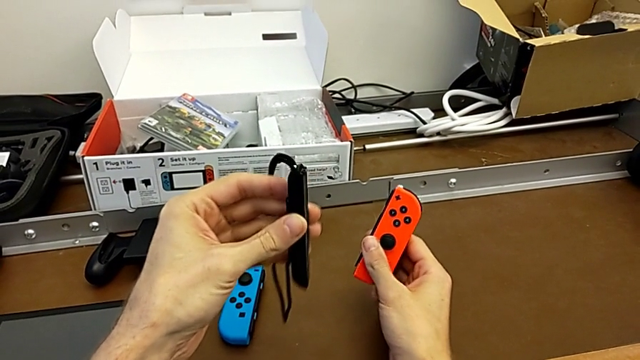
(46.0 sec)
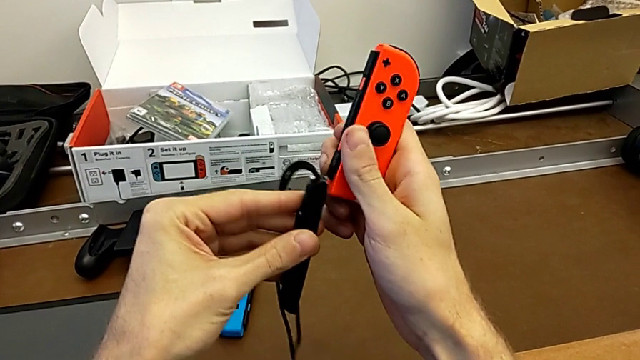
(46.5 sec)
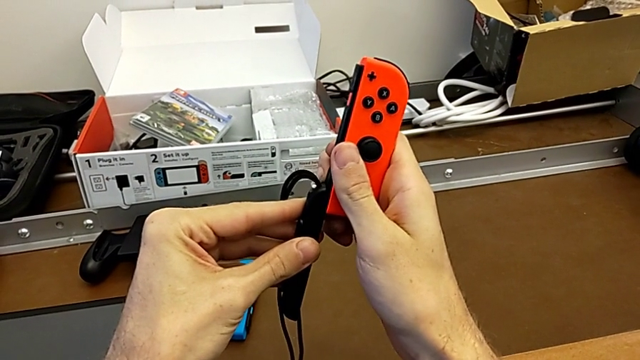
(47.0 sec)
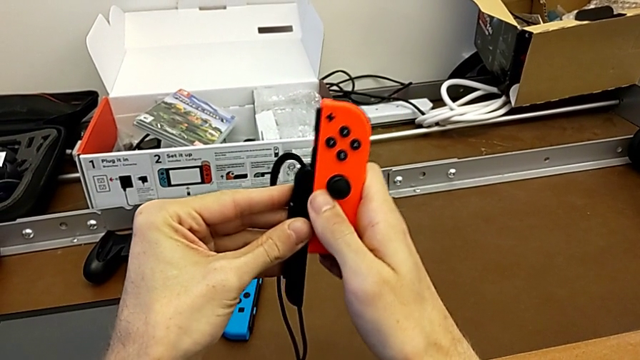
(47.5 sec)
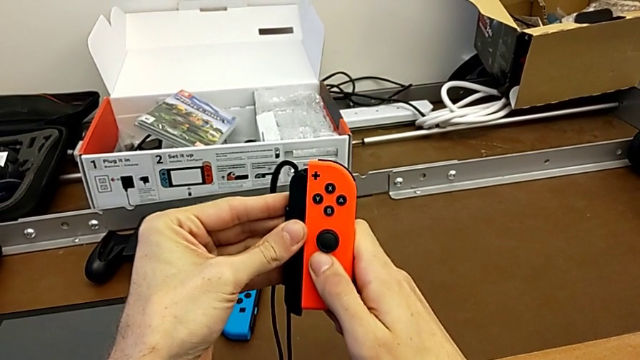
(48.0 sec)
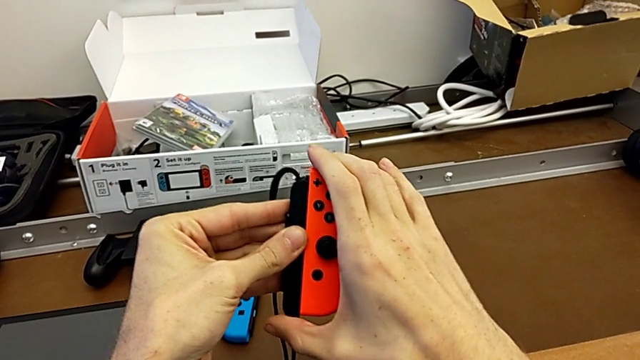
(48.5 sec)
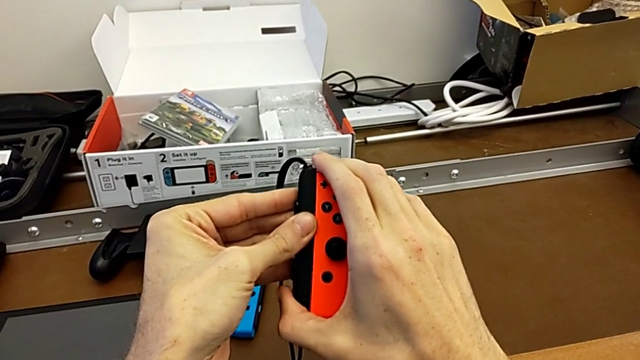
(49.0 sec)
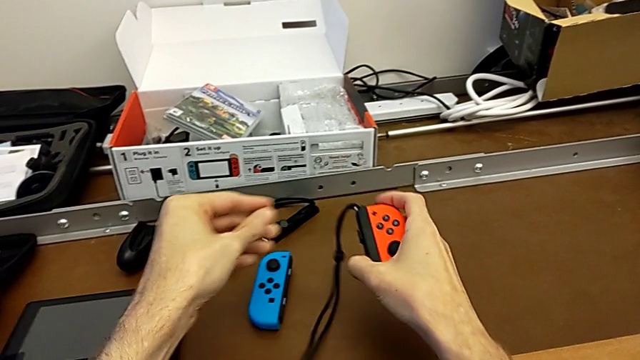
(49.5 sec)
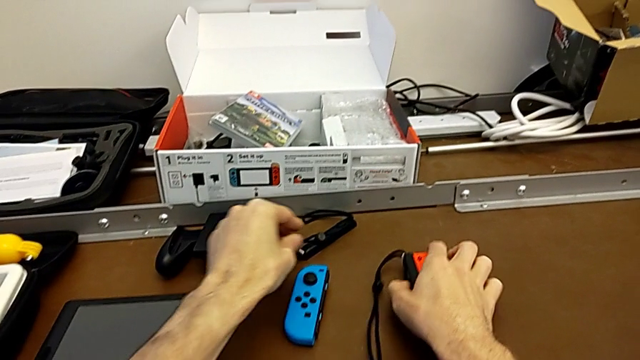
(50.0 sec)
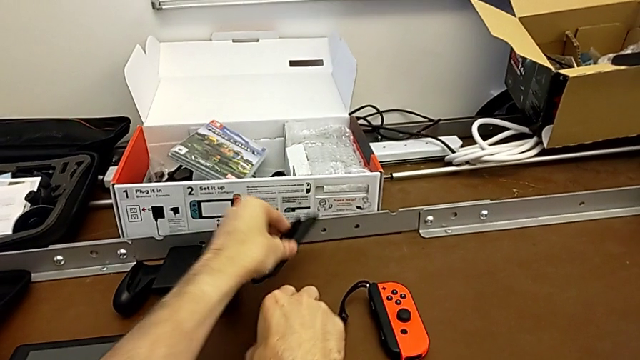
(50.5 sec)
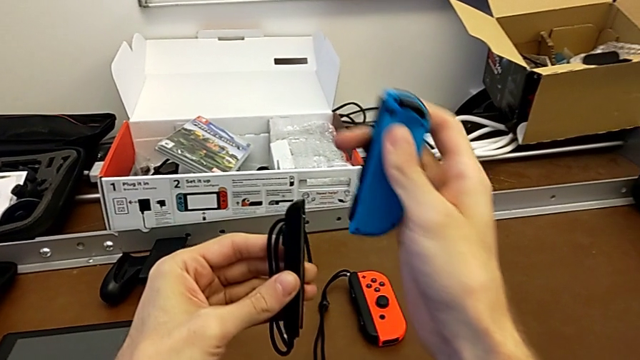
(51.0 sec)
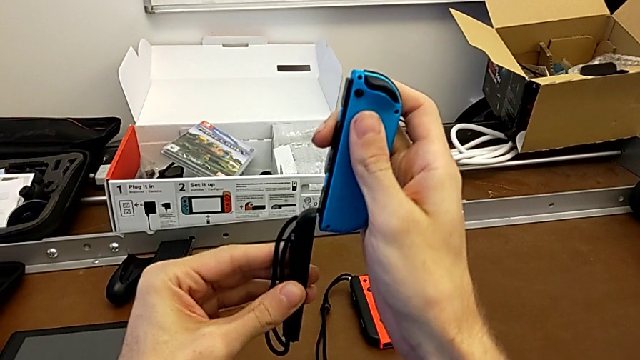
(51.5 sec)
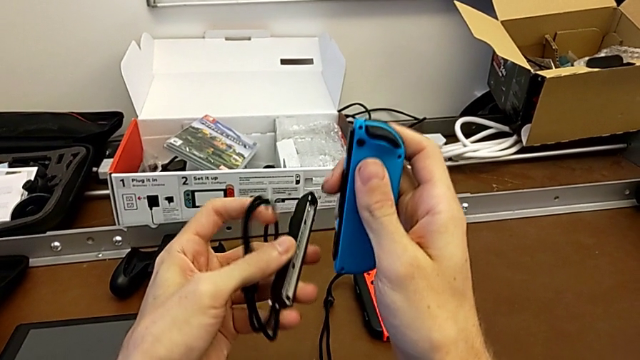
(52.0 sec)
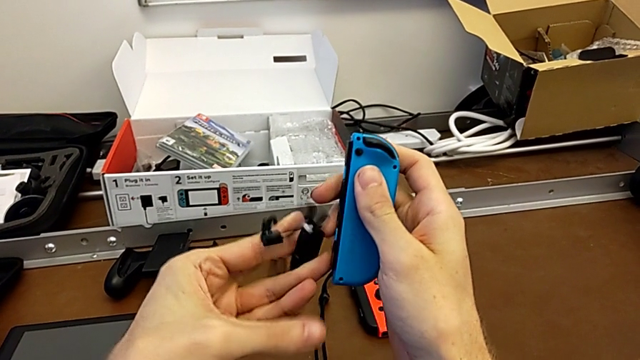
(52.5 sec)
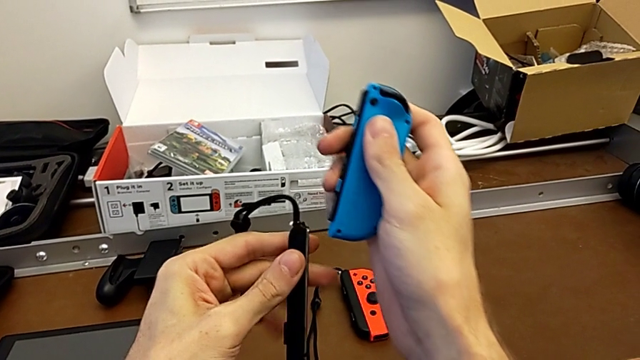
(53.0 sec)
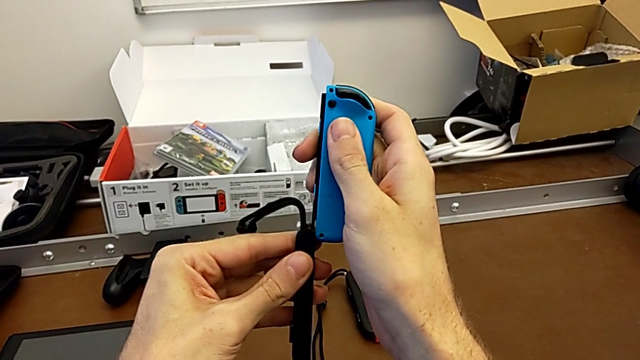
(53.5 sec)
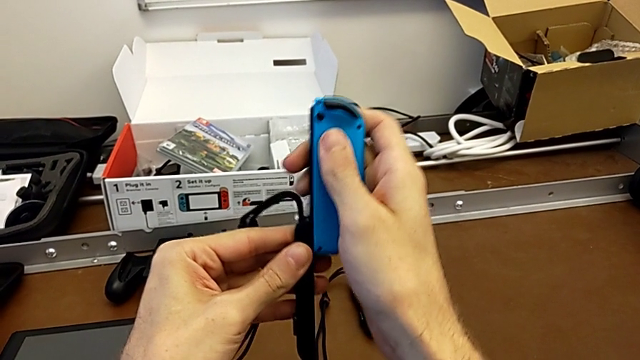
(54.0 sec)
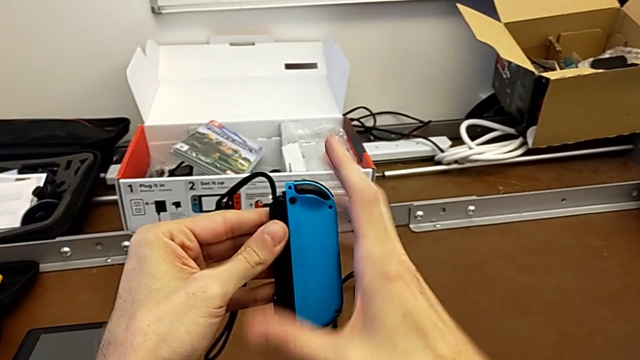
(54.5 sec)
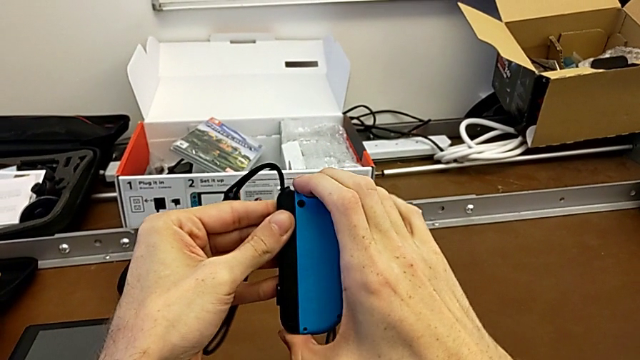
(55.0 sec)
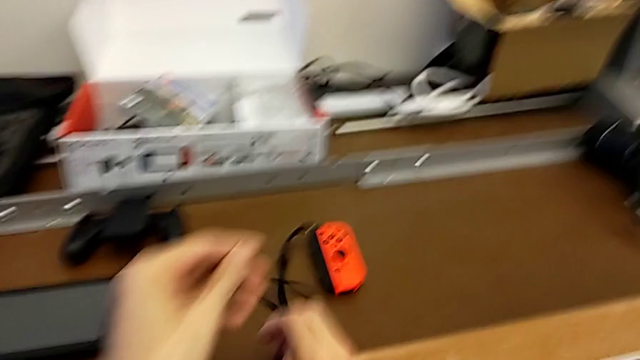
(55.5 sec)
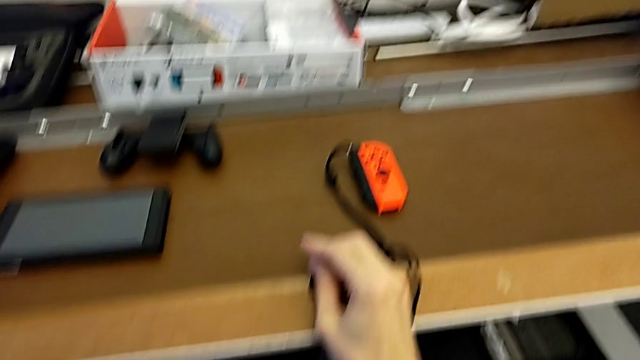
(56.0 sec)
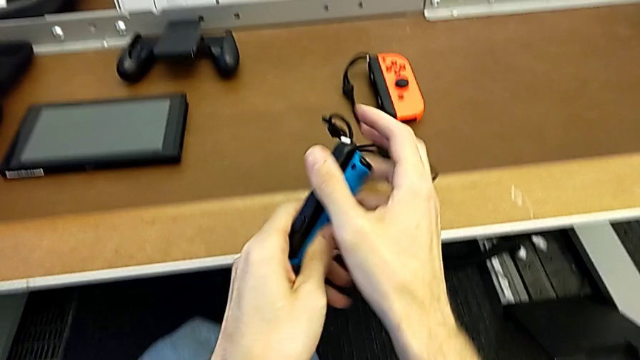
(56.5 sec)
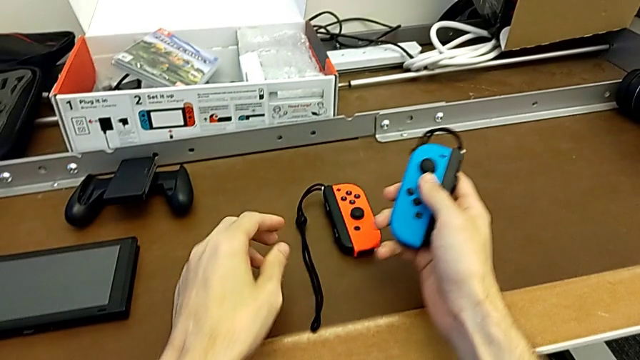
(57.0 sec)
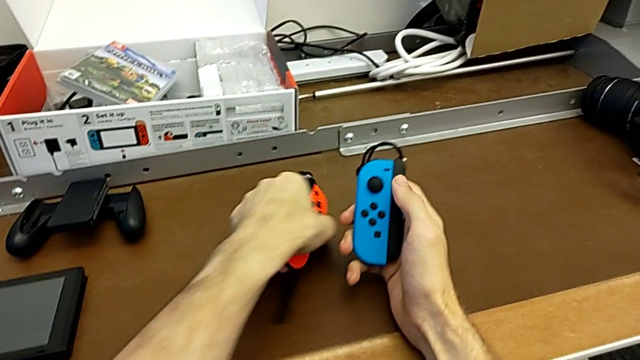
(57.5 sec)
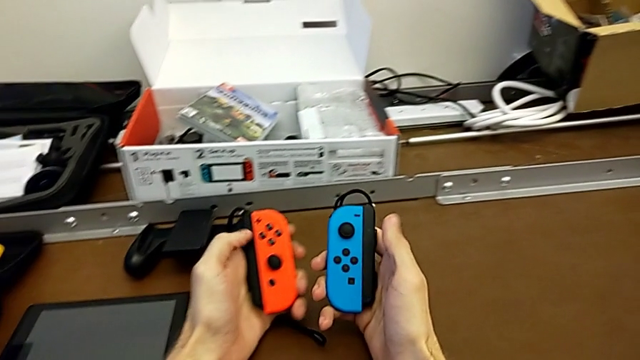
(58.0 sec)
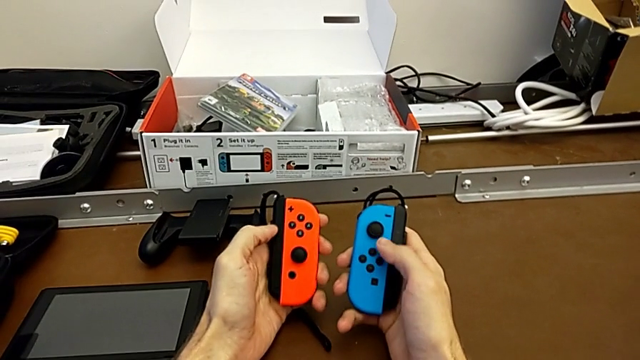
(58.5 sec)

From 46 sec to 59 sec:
The camera wearer is changing the Joy-Con controllers to the Joy-Con straps. They assemble the red Joy-Con controller, grab the Joy-Con strap with the left hand, place the red Joy-Con controller with the right hand, grab the blue Joy-Con controller, align the Joy-Con controller, flip the Joy-Con strap, assemble the blue Joy-Con controller, drop it, grab it and grab the red Joy-Con controller, all with the left hand.

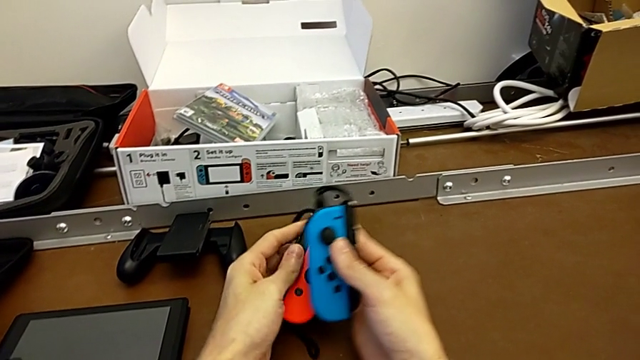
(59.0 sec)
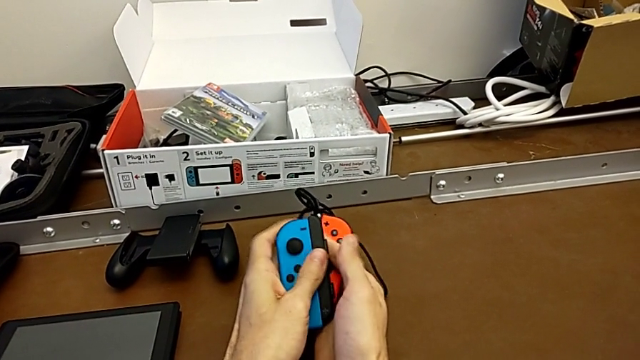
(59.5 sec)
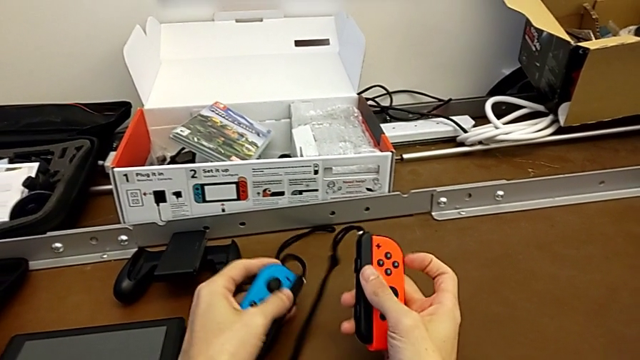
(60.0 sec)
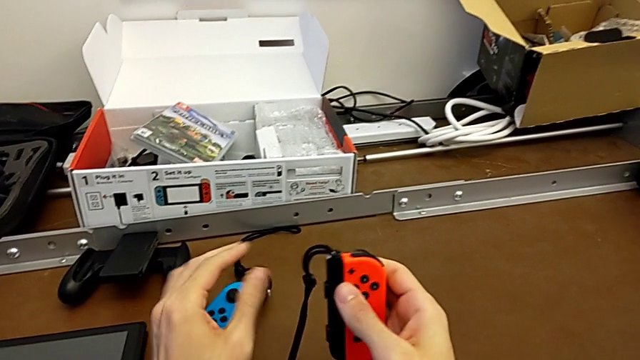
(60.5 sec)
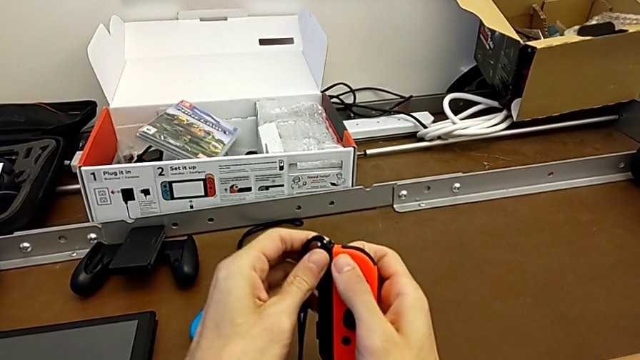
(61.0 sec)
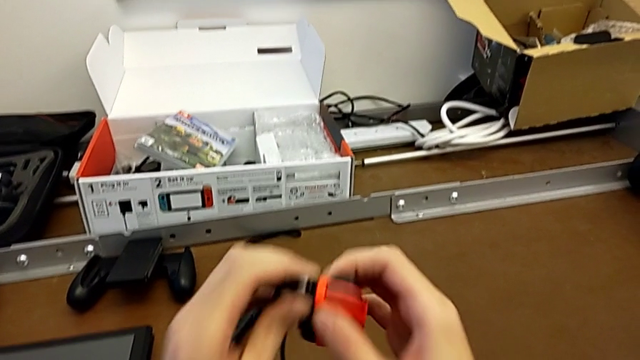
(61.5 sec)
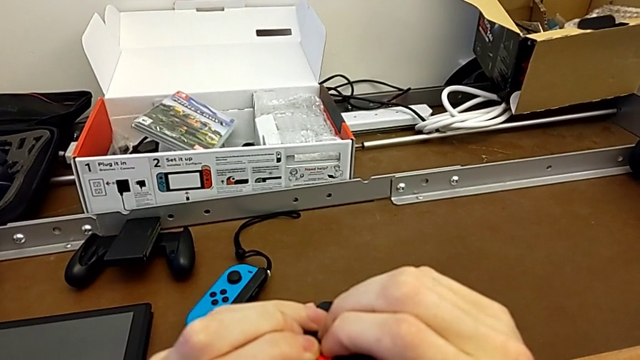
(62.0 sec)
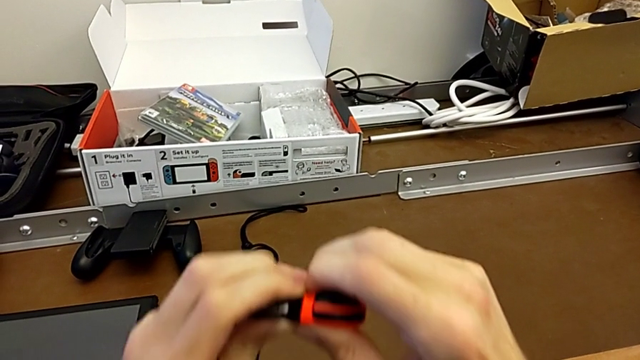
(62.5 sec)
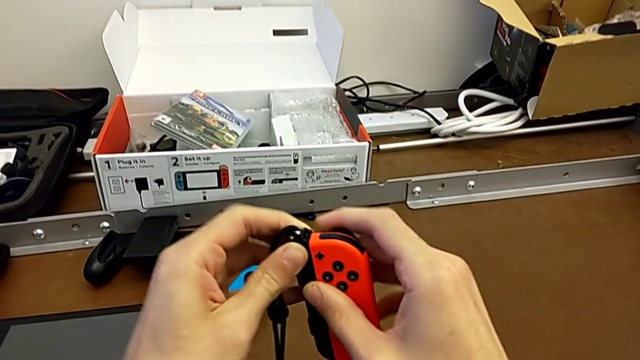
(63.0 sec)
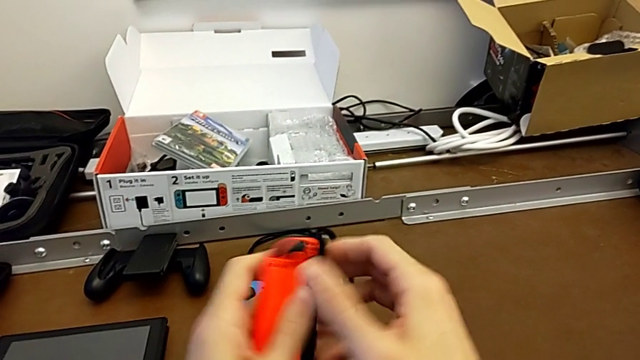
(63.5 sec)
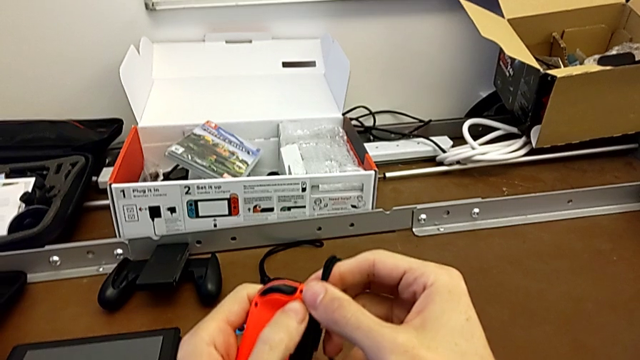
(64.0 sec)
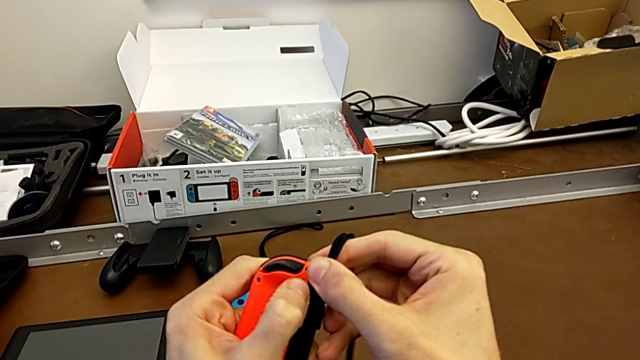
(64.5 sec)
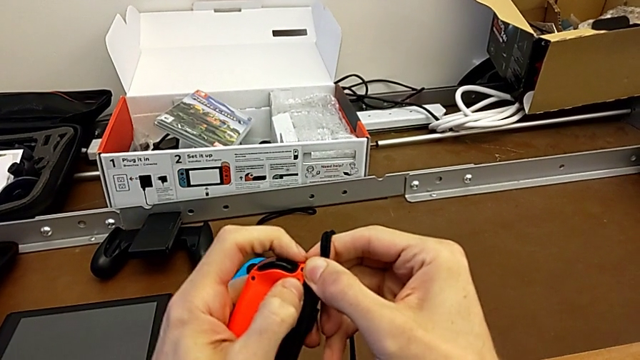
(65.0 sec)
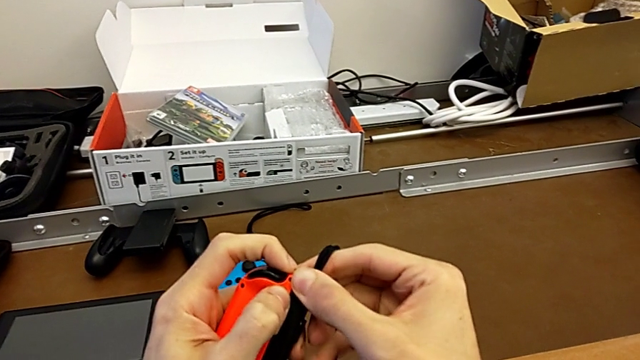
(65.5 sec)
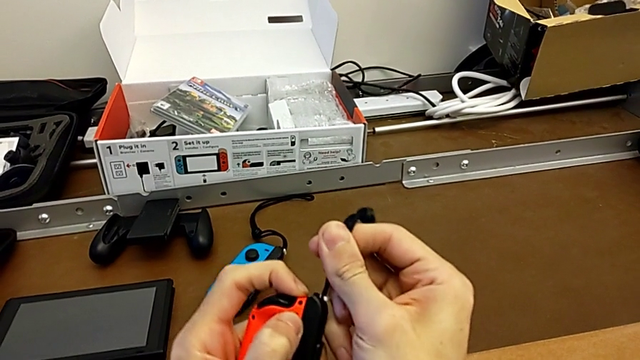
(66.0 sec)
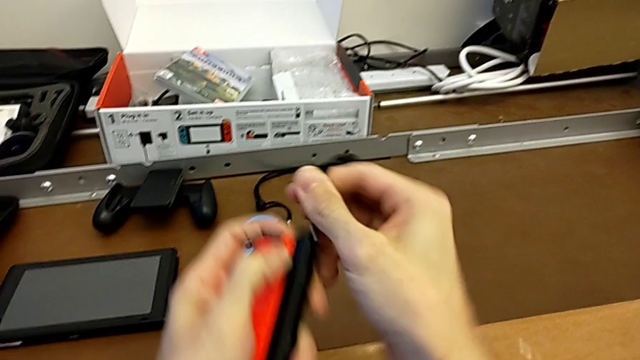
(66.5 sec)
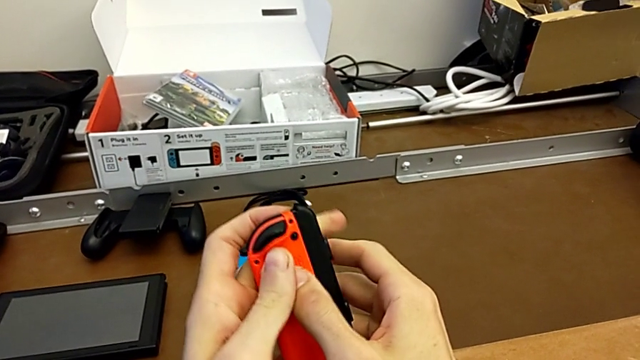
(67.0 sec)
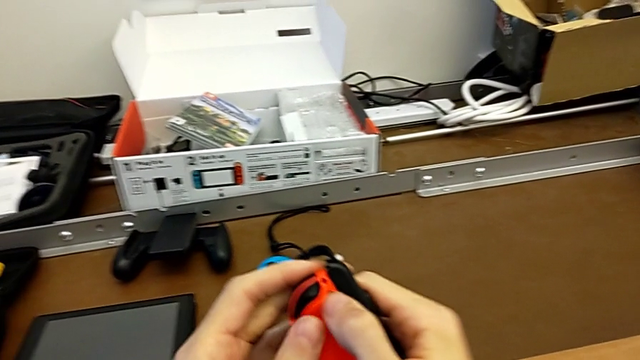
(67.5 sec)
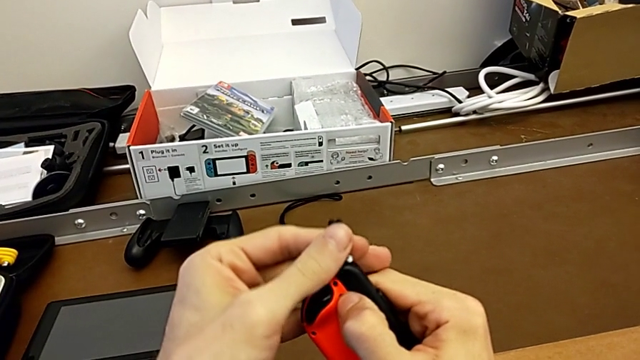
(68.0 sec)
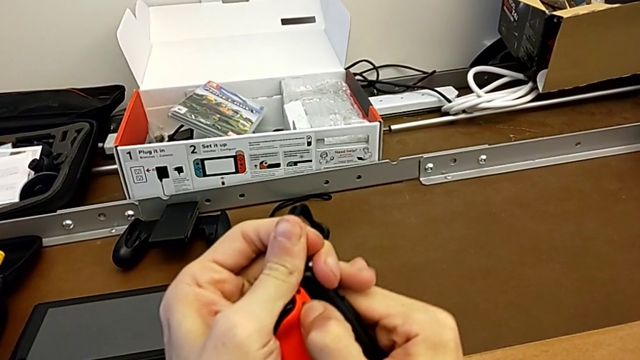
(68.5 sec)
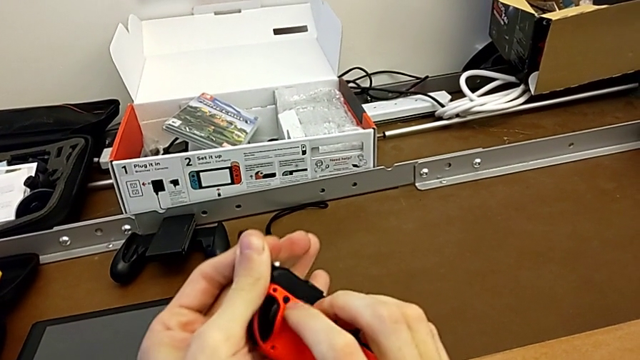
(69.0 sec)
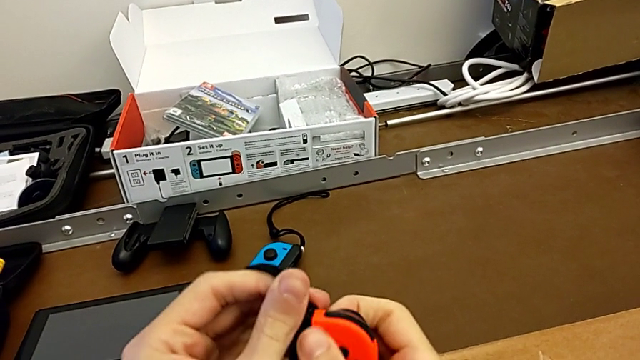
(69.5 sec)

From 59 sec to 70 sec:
The camera wearer is disassembling the Joy-Con controllers and the Joy-Con straps. They place the blue Joy-Con controller, align the red Joy-Con controller, struggling, flip it, press it, pull the Joy-Con strap, press the red Joy-Con controller and flip it.
